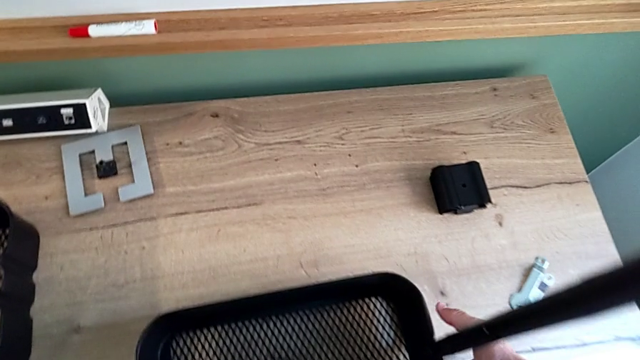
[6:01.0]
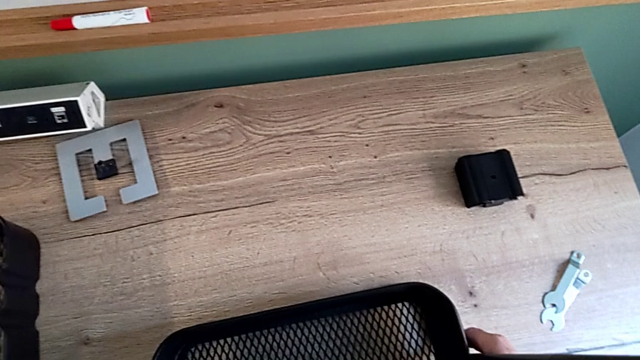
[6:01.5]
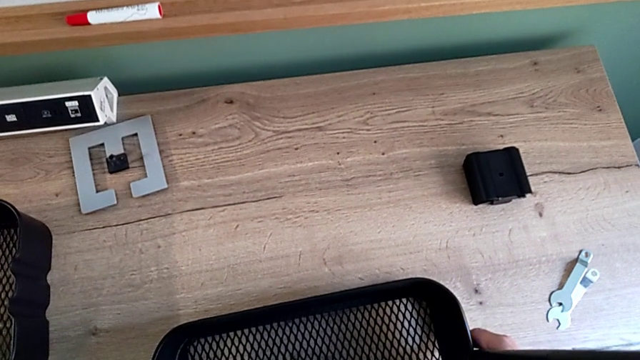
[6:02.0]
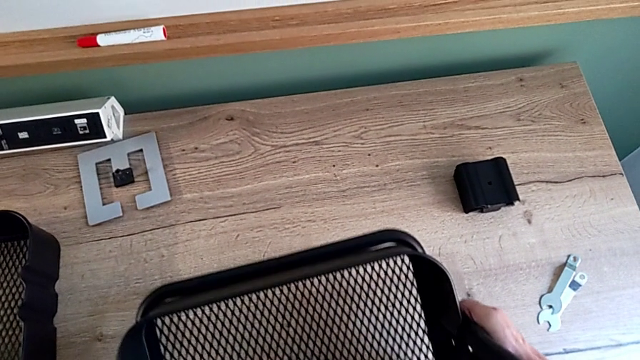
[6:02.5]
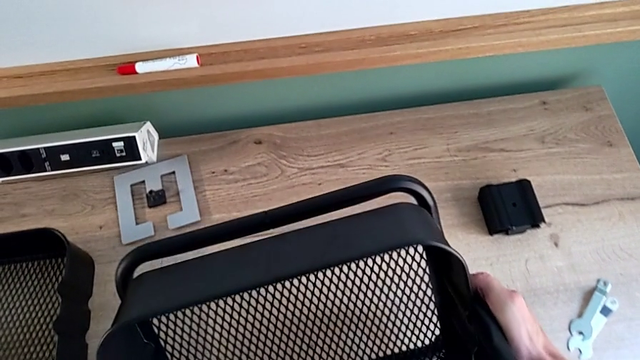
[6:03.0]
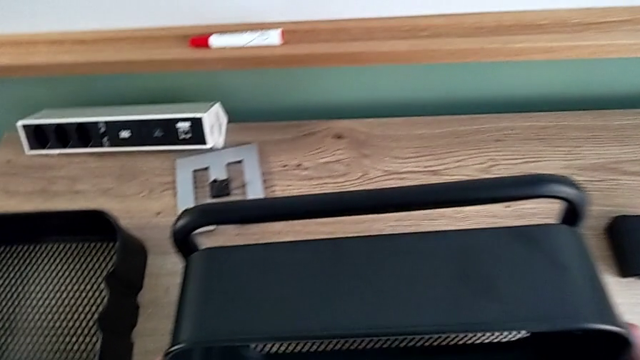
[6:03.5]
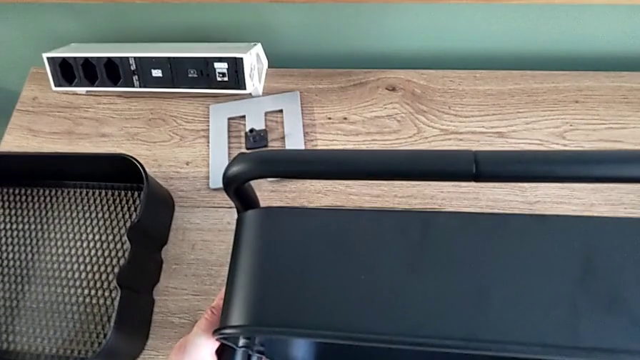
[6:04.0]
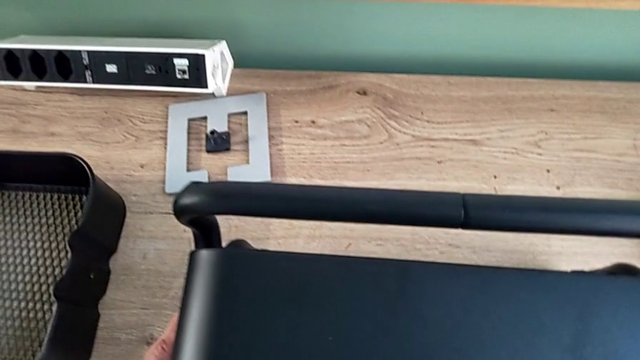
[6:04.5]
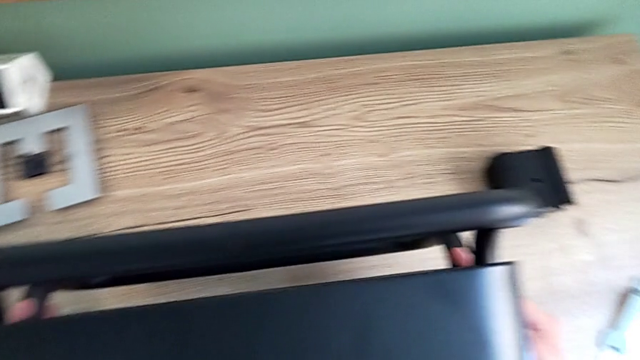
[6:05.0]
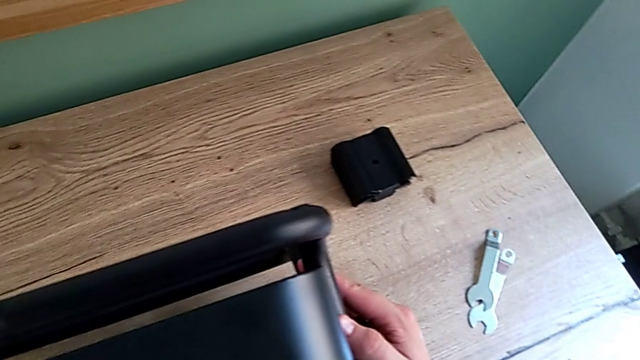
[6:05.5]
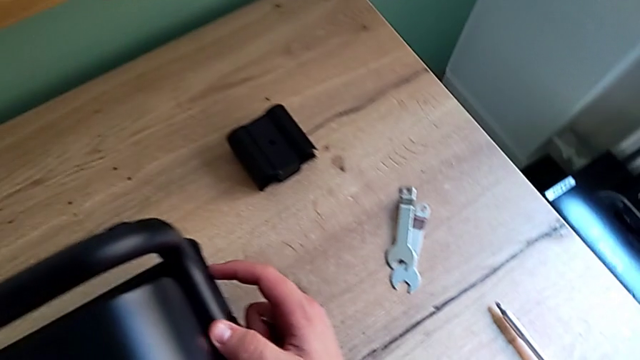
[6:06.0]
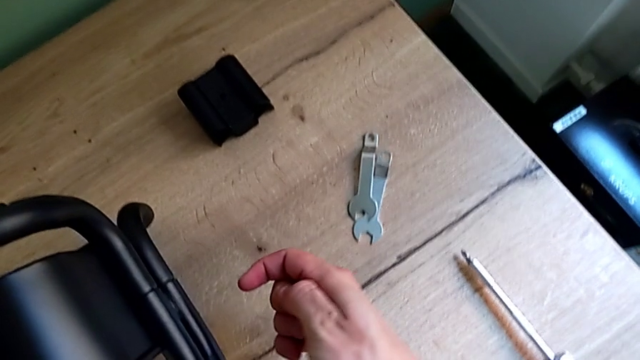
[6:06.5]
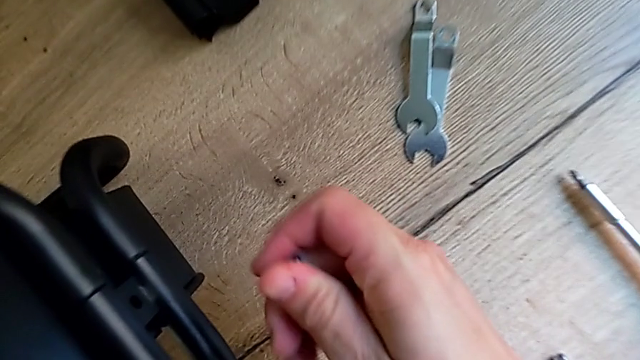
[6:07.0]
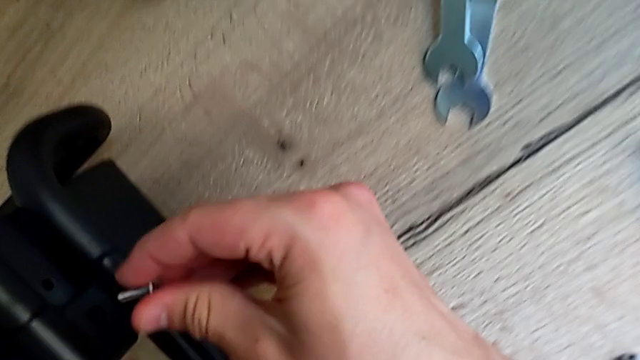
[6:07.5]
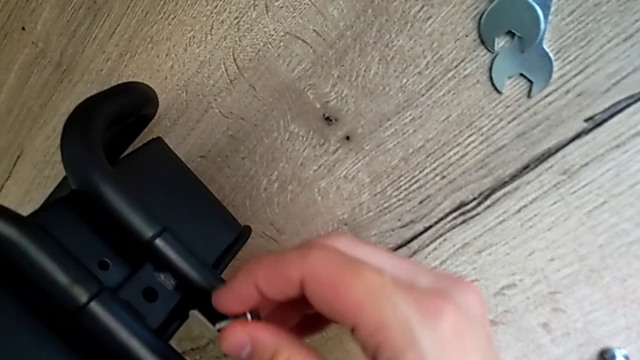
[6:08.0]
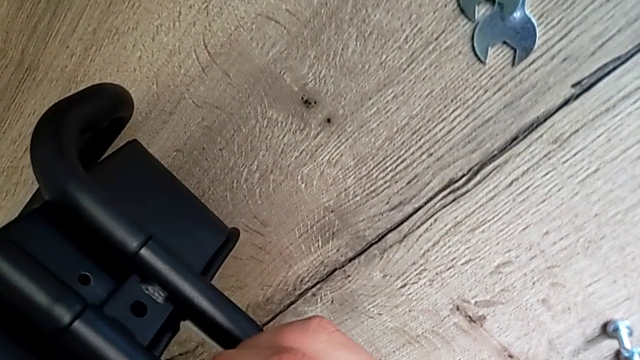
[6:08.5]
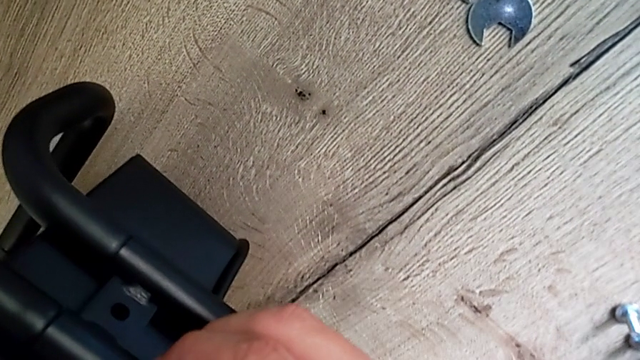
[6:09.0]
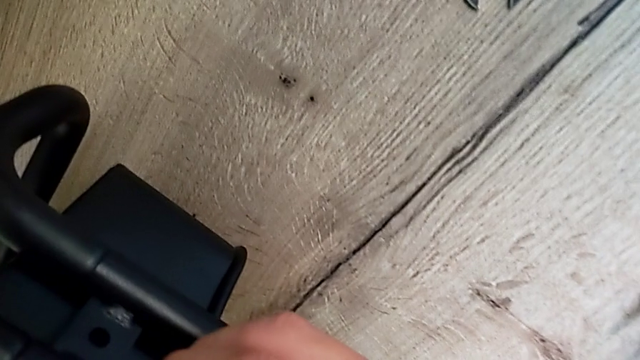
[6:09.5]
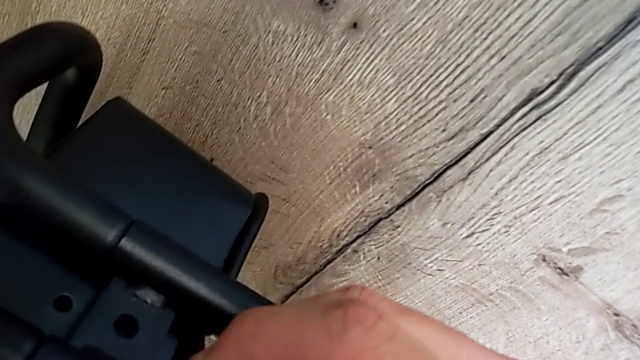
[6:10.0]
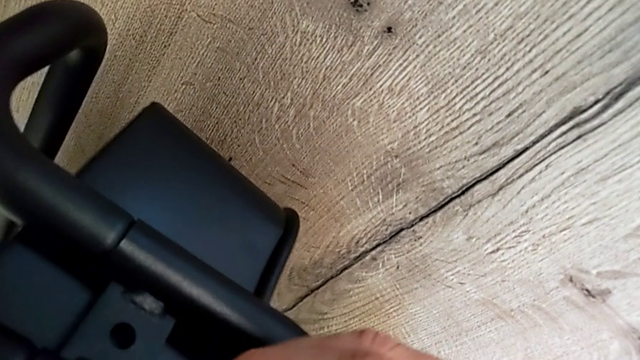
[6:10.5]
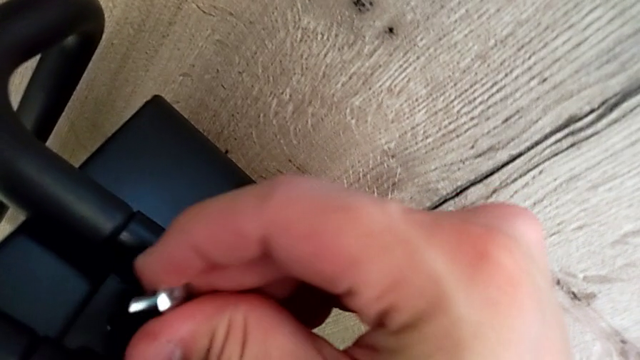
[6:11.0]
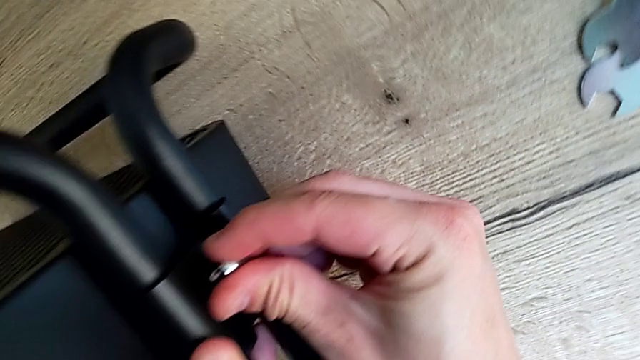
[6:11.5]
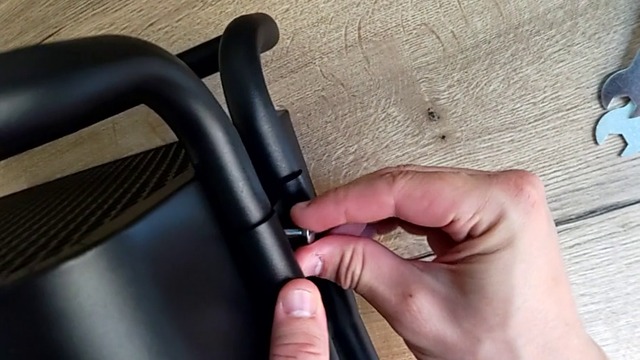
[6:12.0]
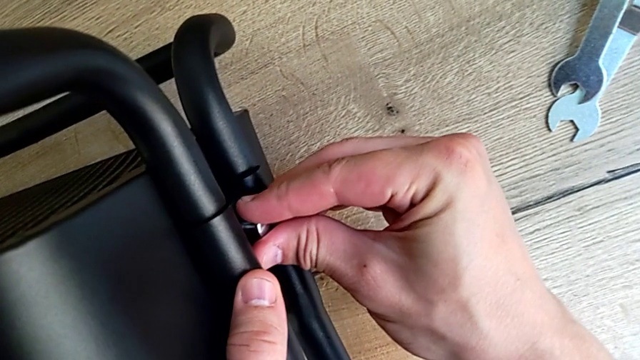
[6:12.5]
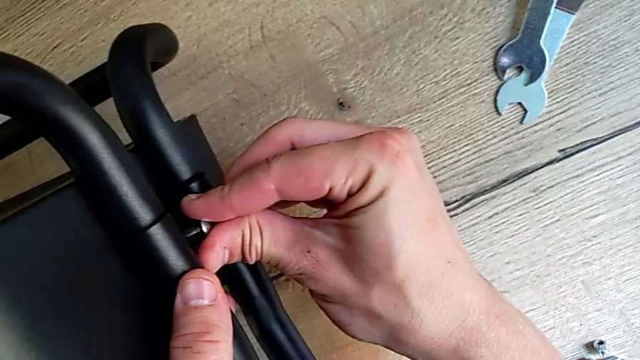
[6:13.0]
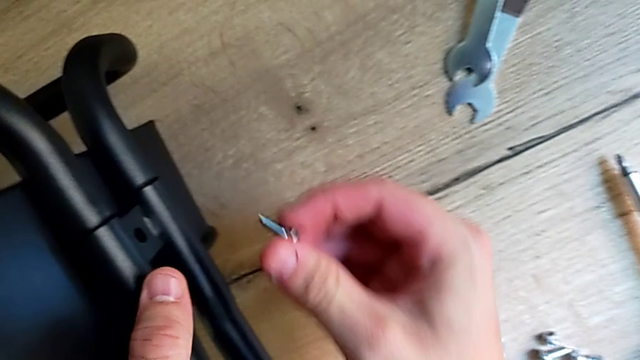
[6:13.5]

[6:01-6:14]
The camera wearer is assembling the bottom of the bracket. They rotate the utility cart and insert the screw.

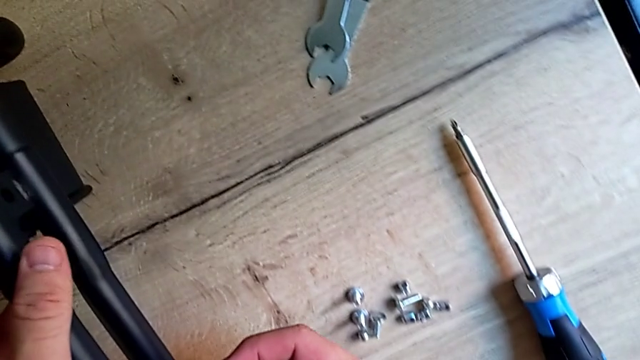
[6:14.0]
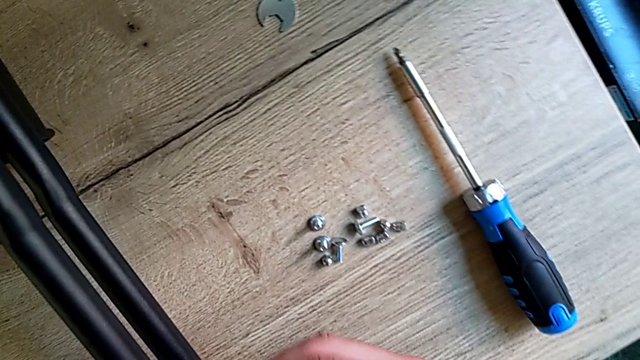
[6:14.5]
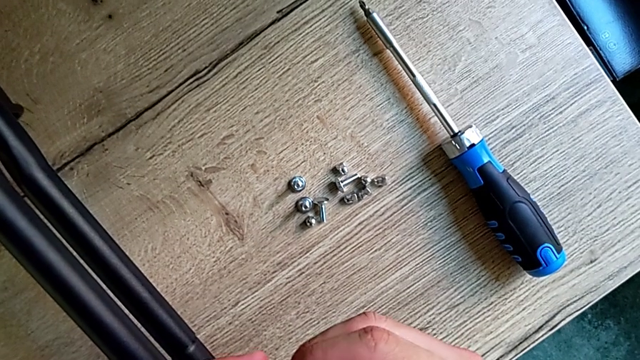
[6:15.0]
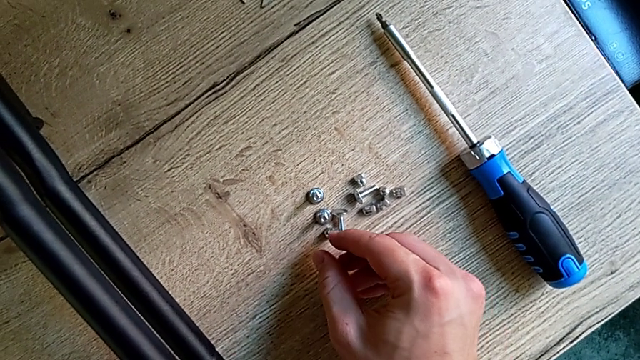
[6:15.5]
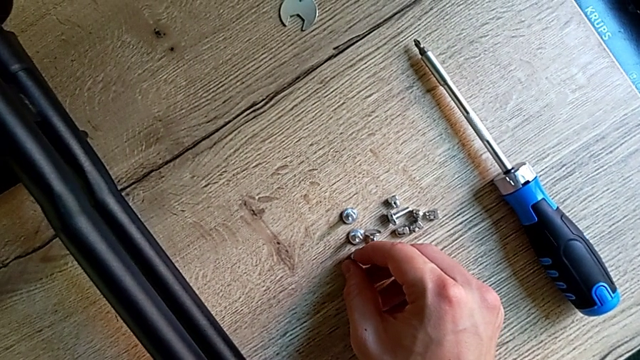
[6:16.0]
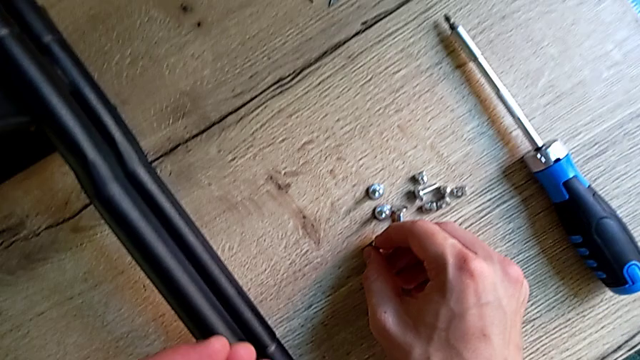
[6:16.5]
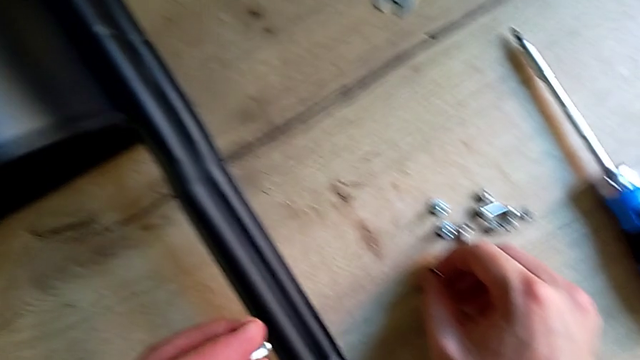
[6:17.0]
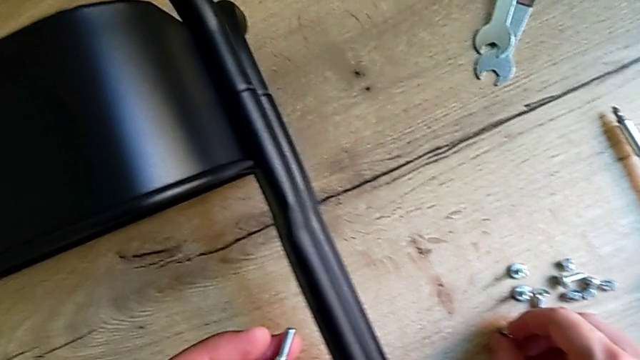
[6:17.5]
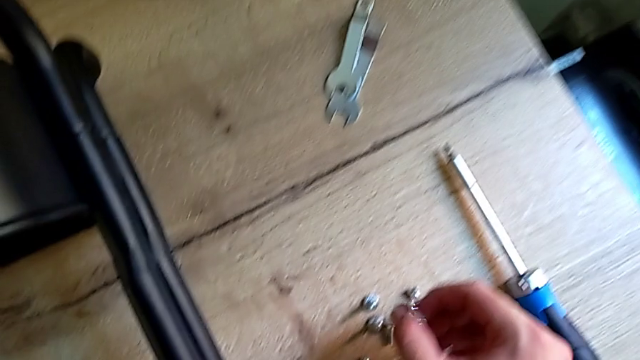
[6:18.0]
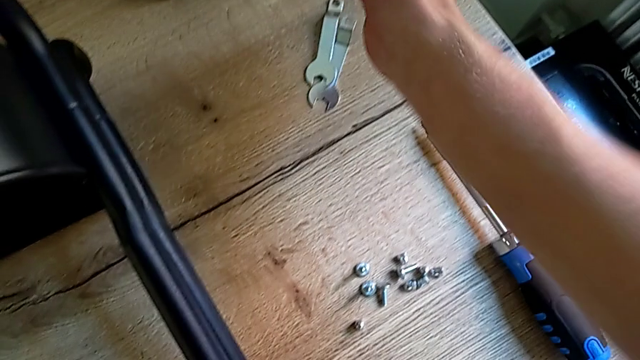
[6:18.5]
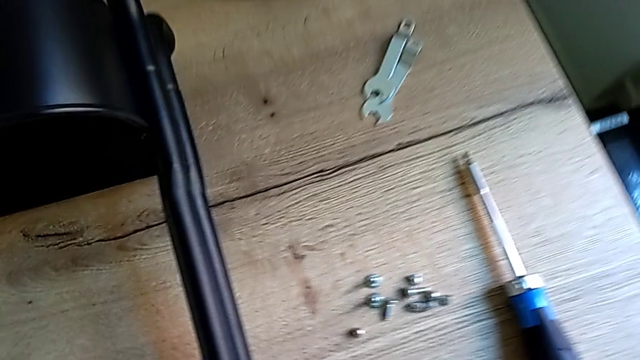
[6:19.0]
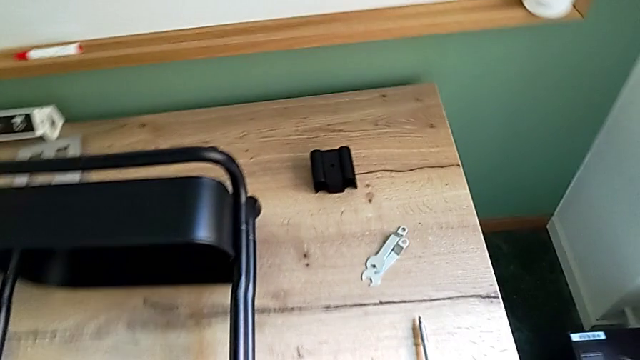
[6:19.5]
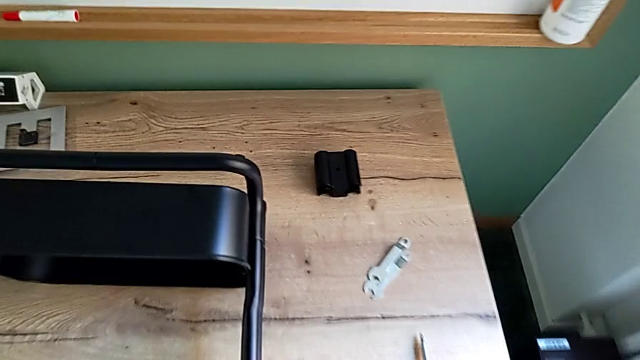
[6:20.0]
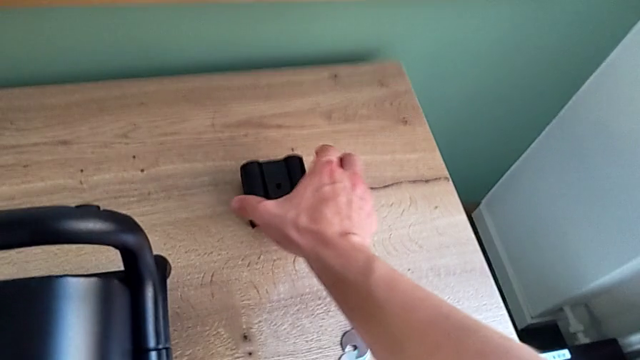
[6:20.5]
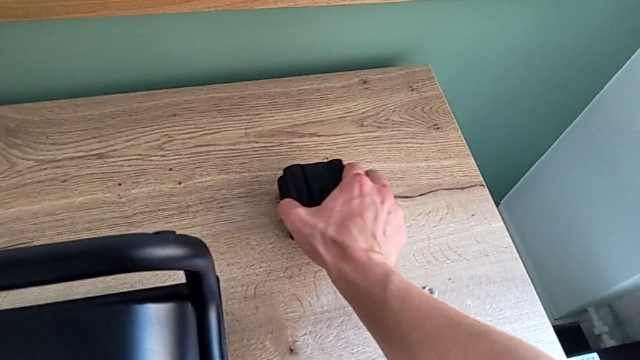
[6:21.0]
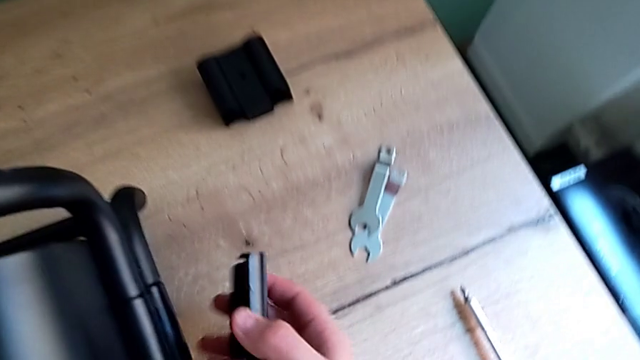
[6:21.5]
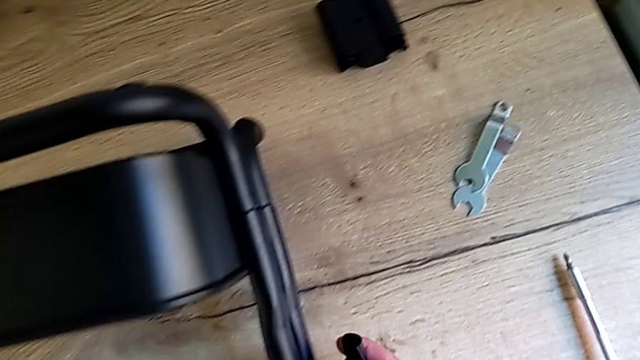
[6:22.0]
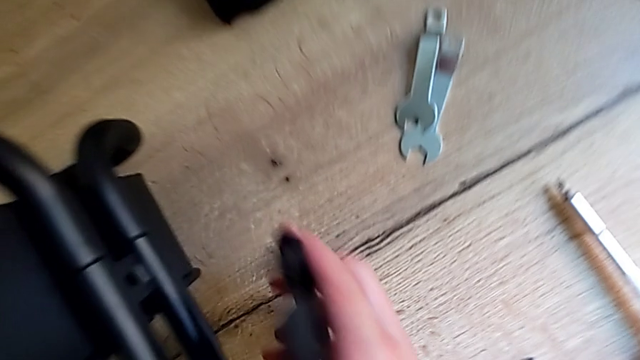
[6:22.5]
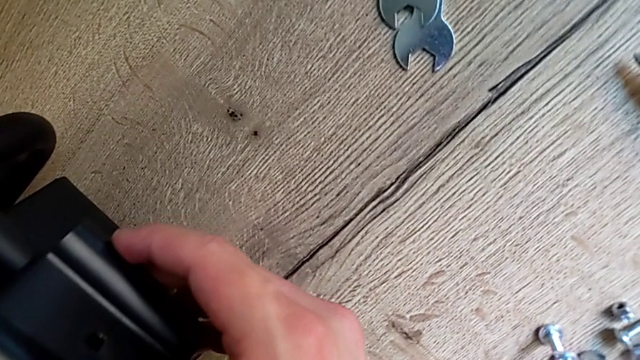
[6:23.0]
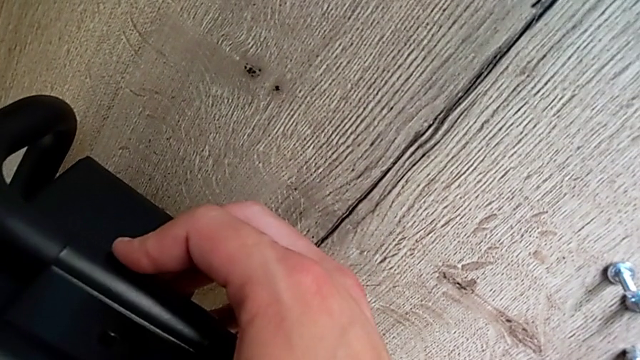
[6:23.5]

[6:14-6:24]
The camera wearer is assembling the bottom of the bracket. They grab the screw, inspect it, grab the bracket and begin to assemble it.
